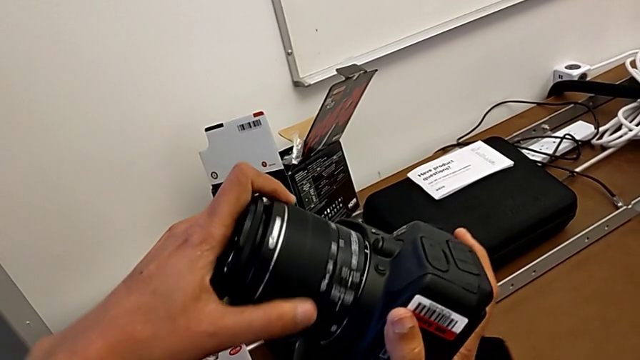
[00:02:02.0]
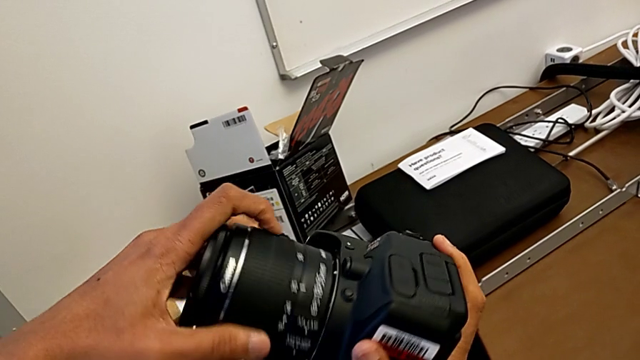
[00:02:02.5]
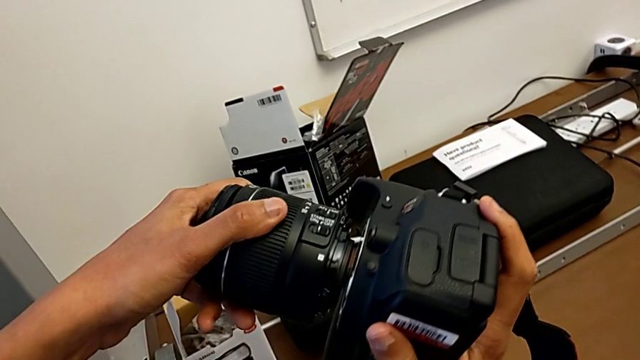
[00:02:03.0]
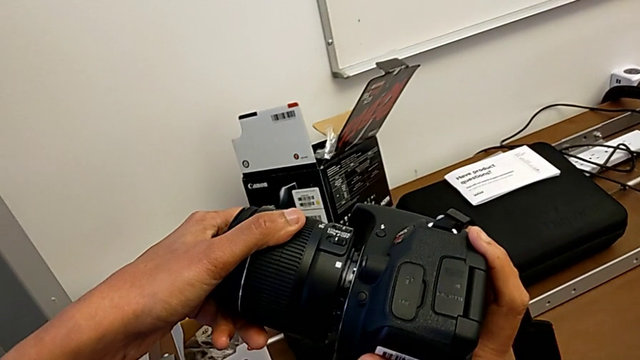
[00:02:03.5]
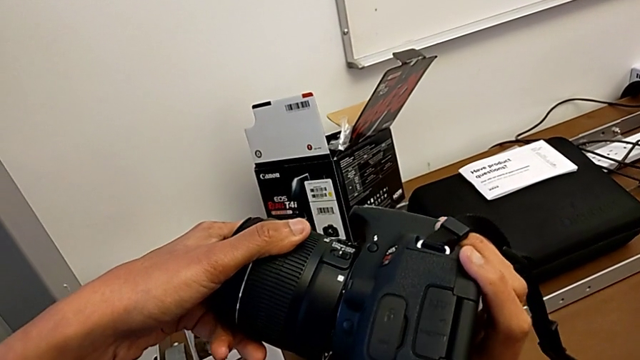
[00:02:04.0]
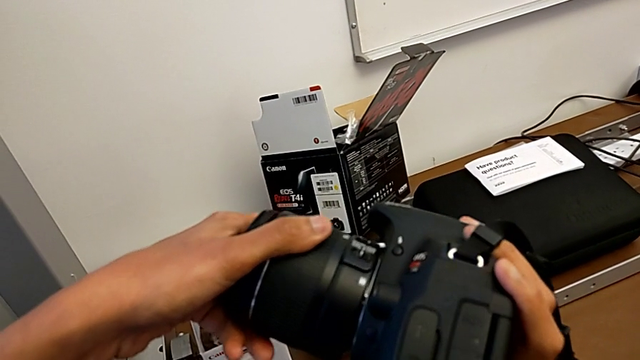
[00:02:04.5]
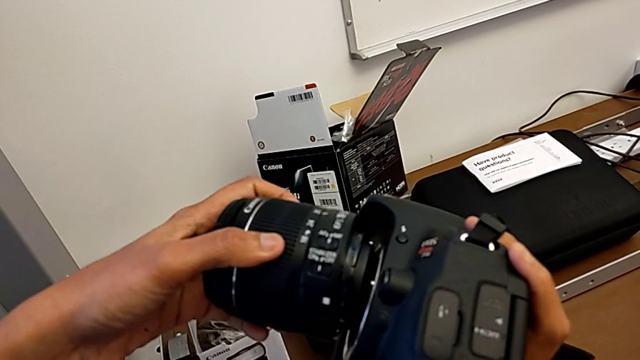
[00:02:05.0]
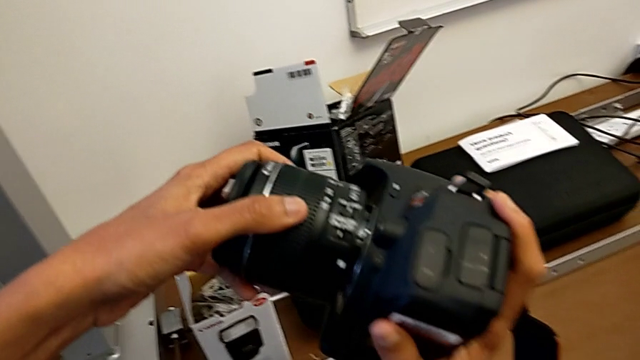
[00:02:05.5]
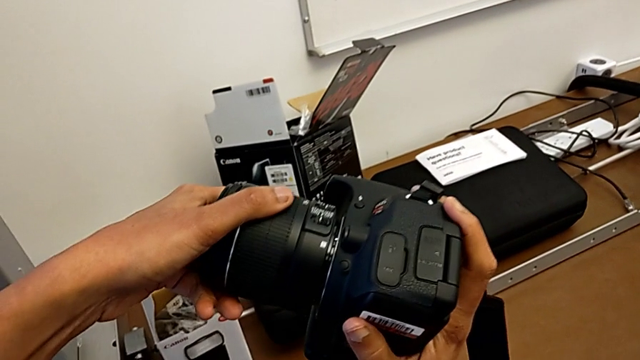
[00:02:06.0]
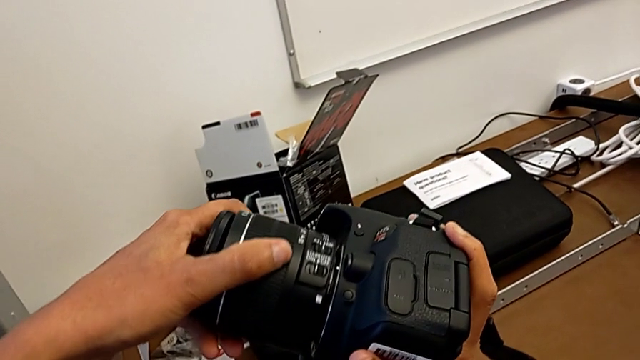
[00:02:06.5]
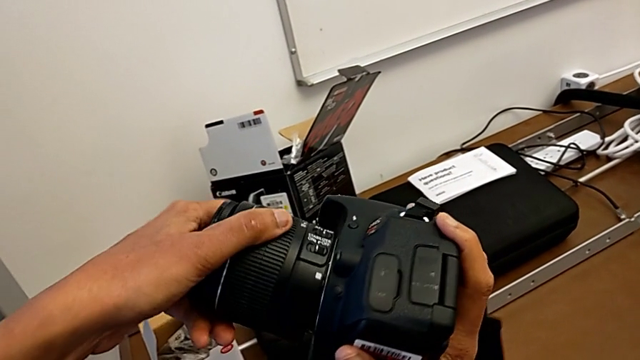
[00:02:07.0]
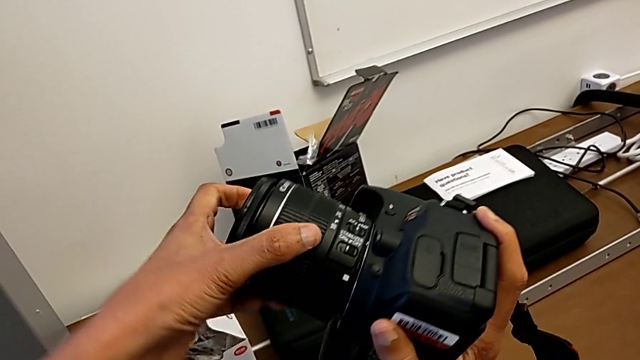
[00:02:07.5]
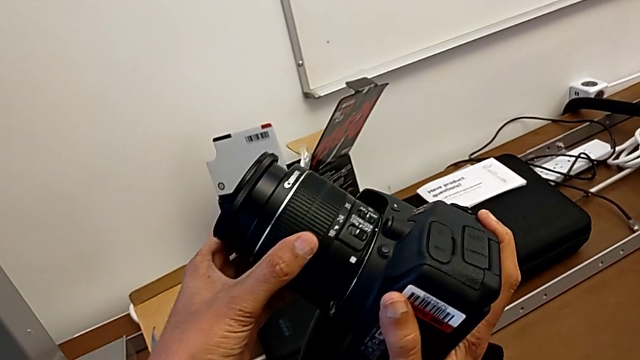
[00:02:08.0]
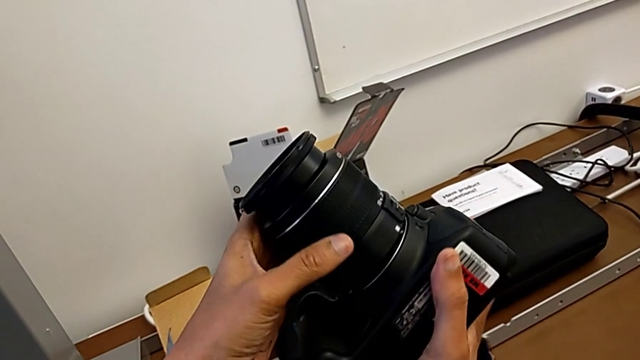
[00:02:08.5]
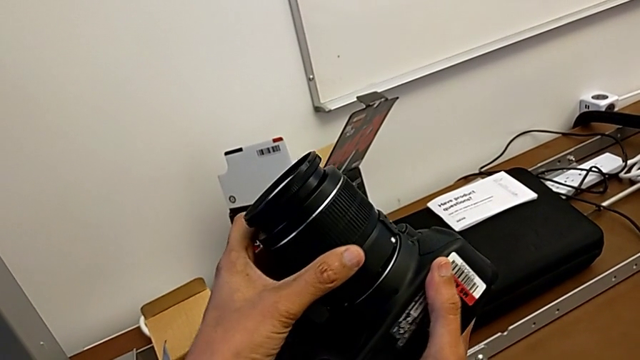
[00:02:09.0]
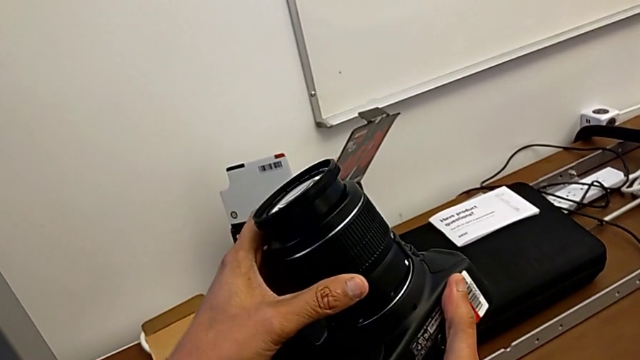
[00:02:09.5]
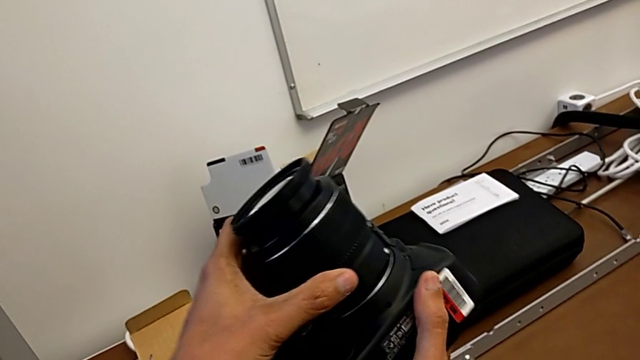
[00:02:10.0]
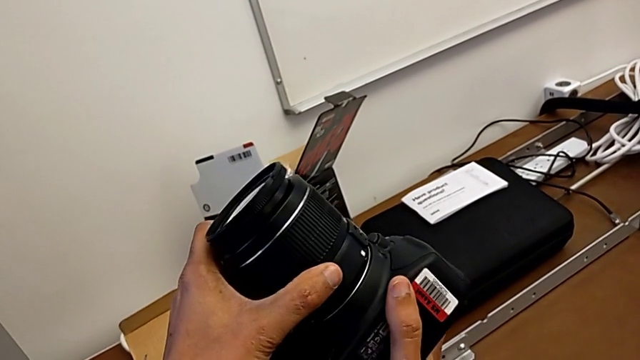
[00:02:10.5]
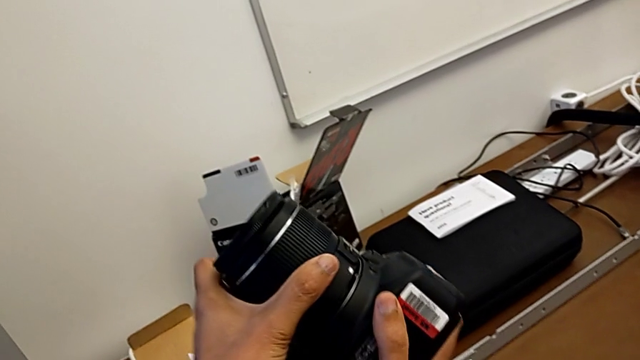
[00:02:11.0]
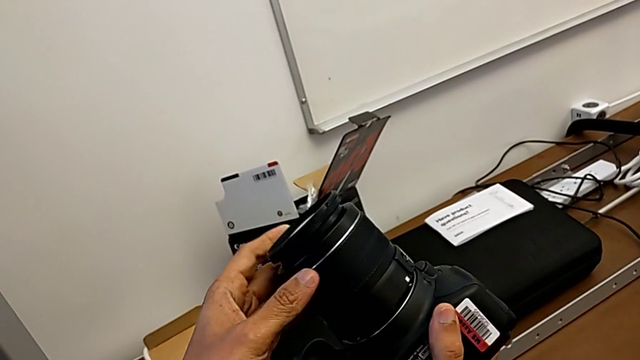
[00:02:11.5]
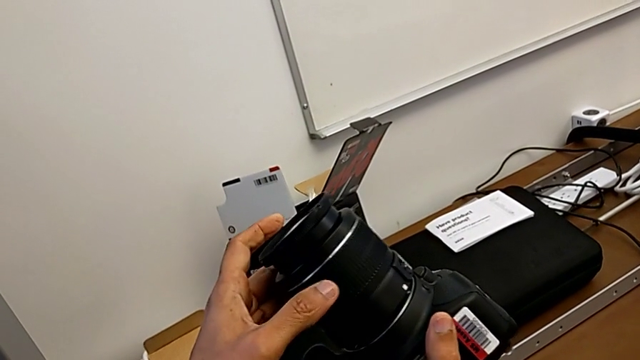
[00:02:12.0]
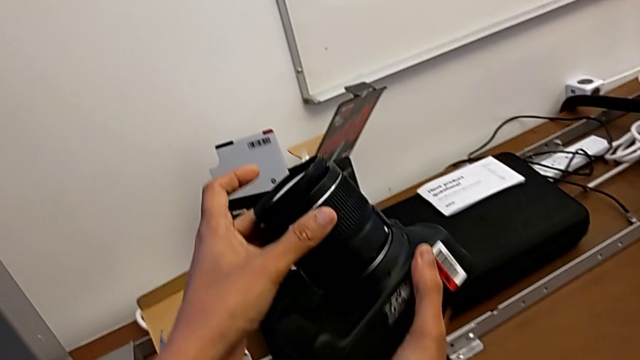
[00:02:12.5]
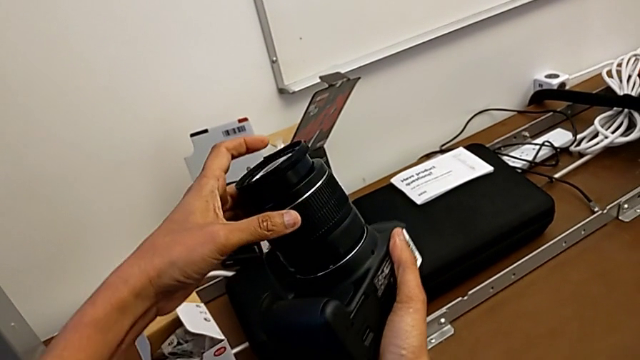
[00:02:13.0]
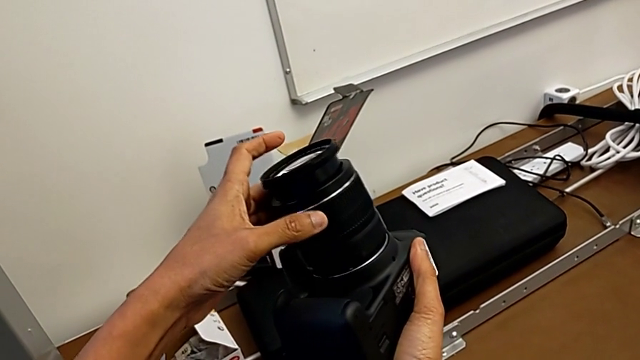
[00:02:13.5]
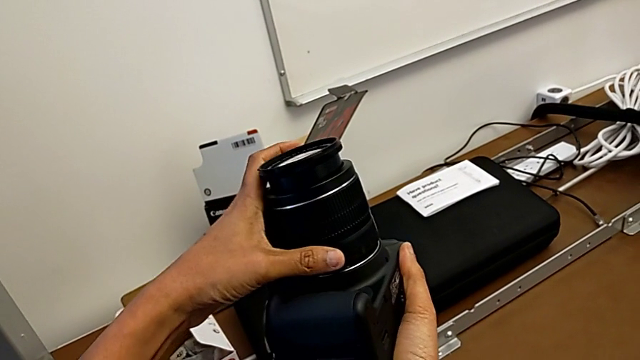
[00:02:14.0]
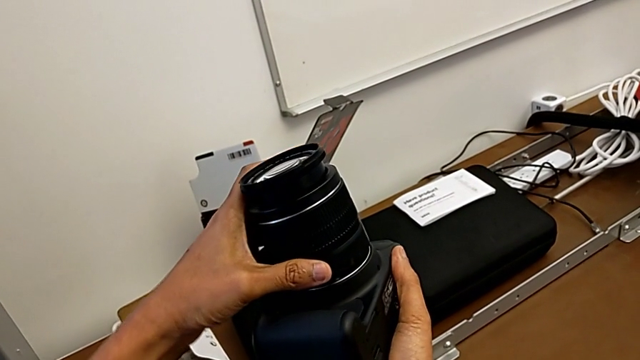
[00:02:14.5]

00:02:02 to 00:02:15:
The camera wearer is attaching the lens. They rotate the lens, withdraw it, place it and rotate it.

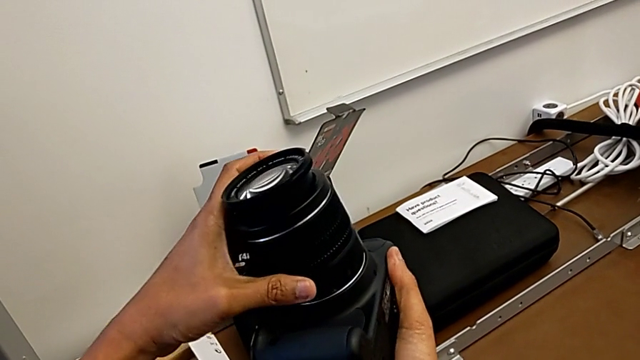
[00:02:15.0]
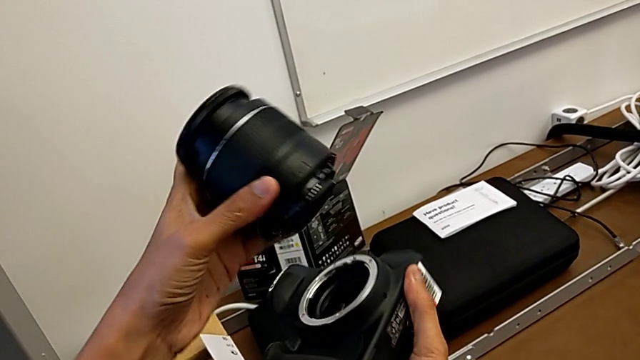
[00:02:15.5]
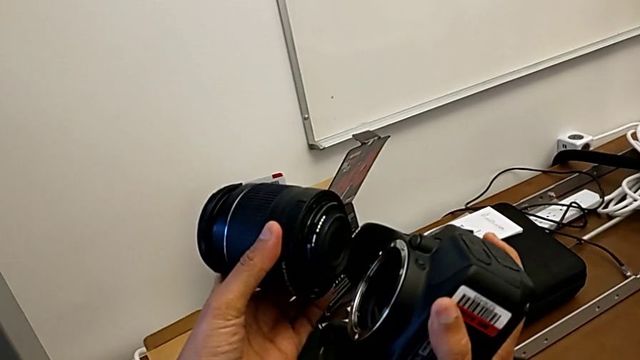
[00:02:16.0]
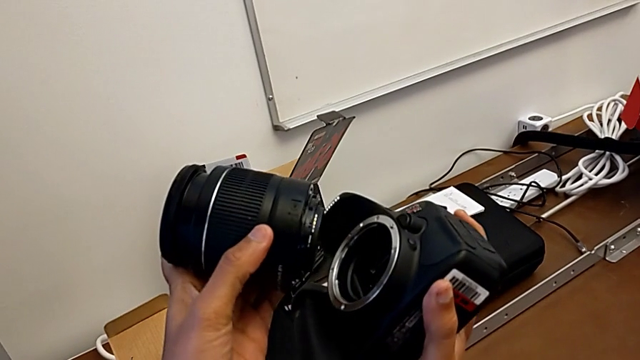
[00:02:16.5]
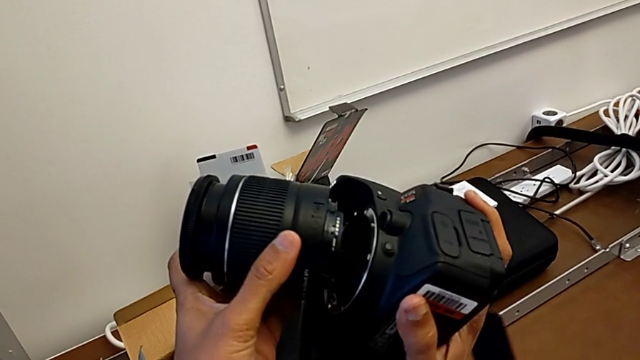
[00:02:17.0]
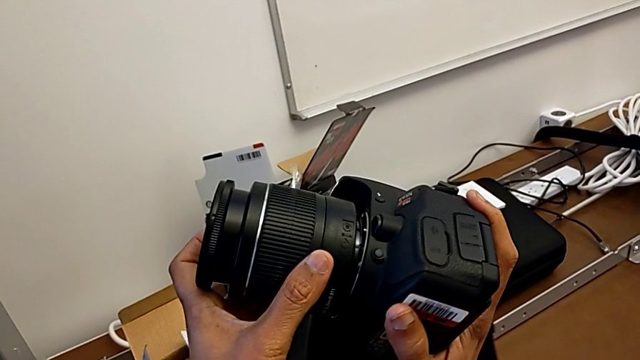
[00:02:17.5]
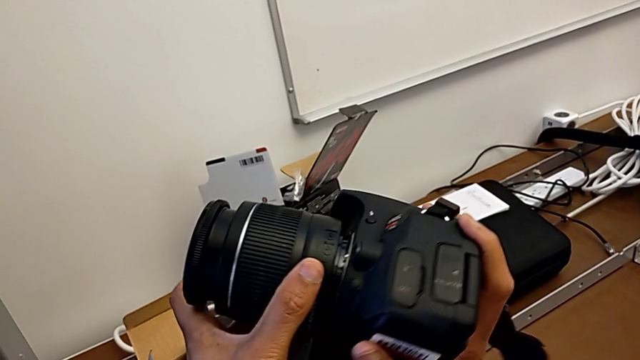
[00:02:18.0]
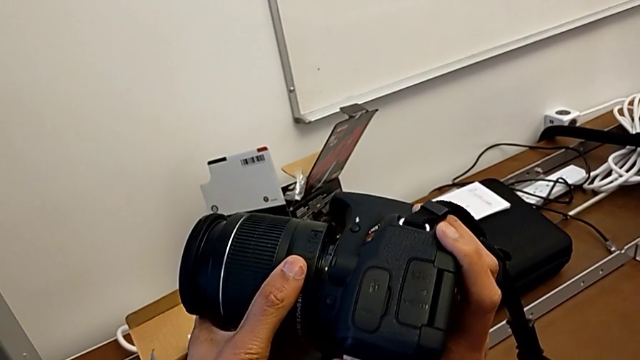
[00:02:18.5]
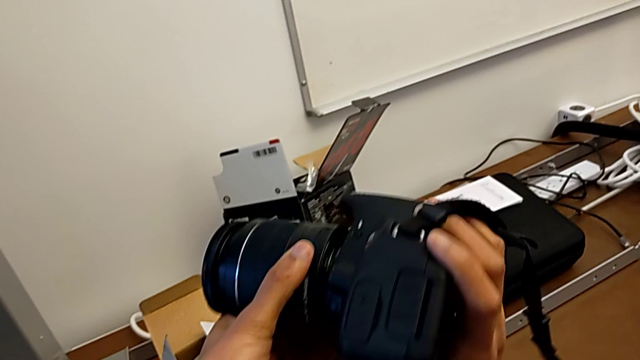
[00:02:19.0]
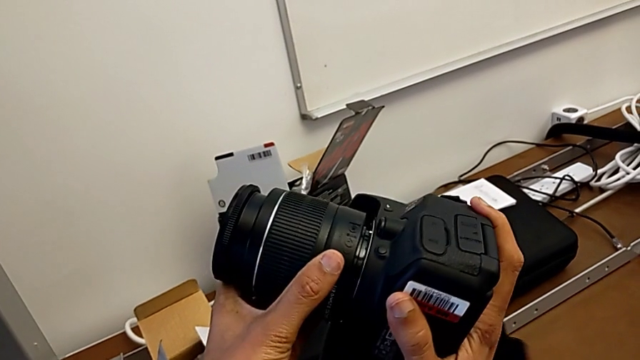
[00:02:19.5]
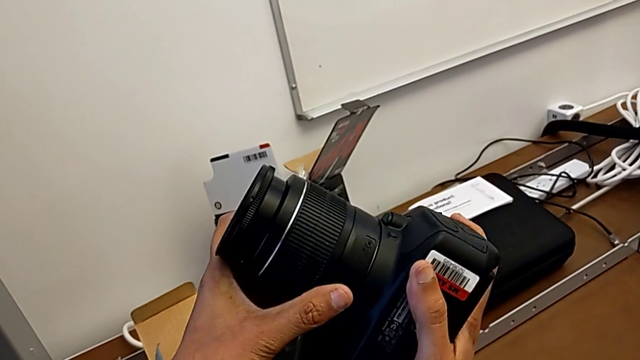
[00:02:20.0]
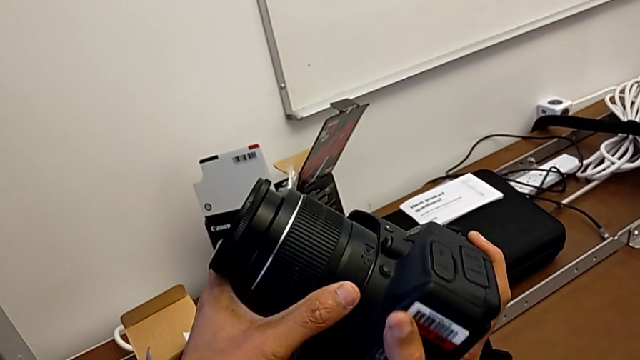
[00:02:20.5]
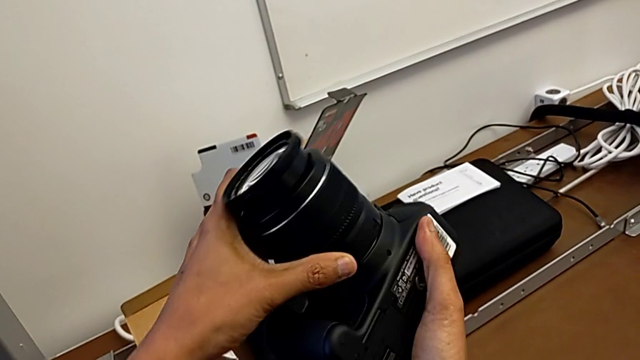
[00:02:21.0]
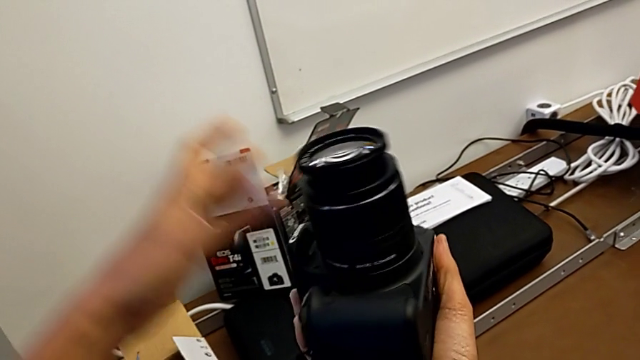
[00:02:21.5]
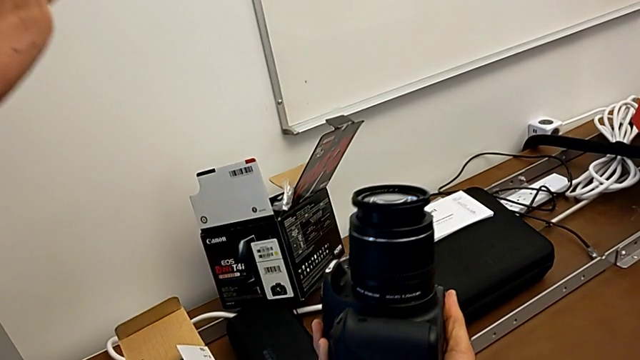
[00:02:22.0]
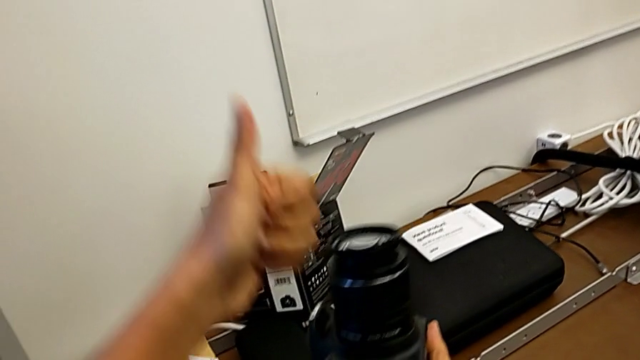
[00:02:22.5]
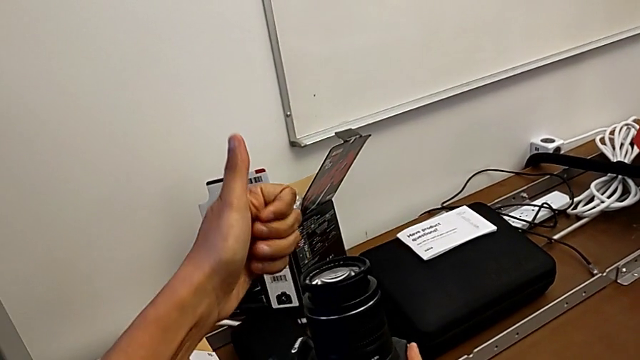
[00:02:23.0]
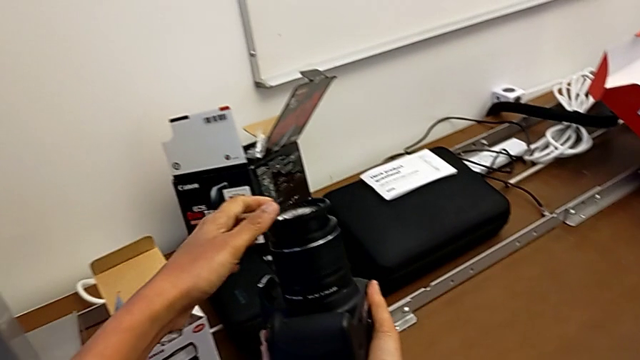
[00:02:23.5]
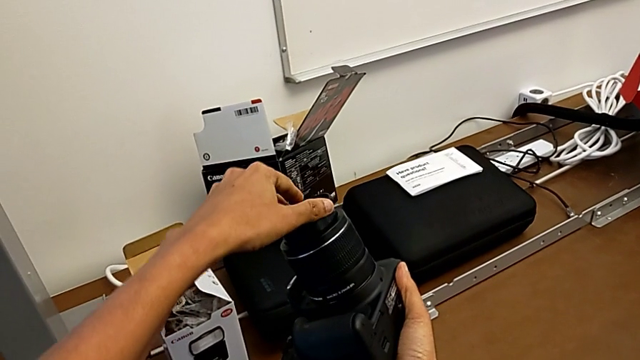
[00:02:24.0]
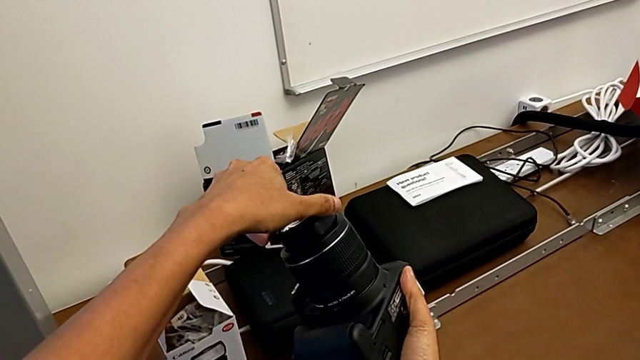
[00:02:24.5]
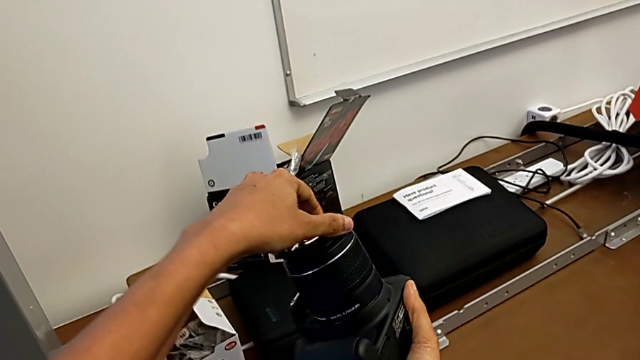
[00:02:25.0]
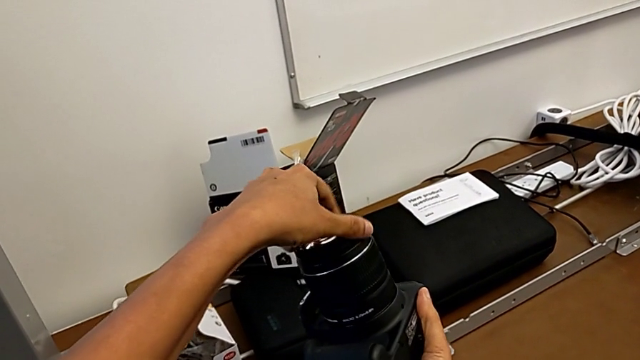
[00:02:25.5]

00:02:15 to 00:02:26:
The camera wearer is attaching the lens. They withdraw the lens, inspect it, place it and rotate it twice.
